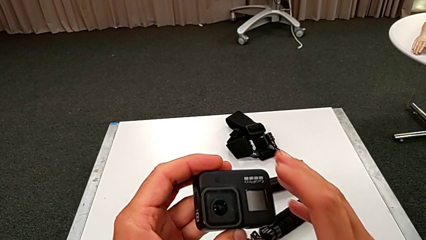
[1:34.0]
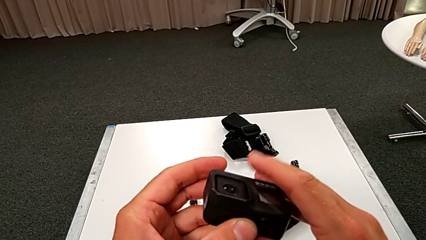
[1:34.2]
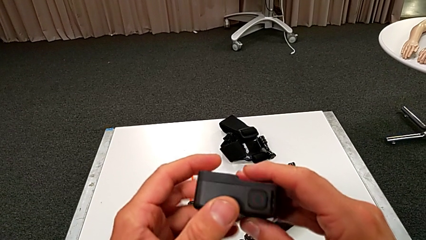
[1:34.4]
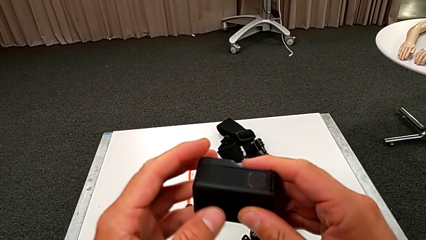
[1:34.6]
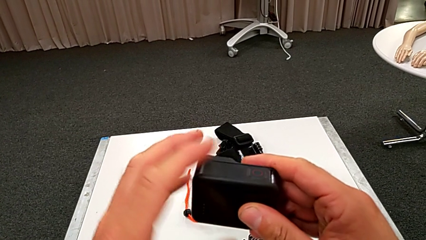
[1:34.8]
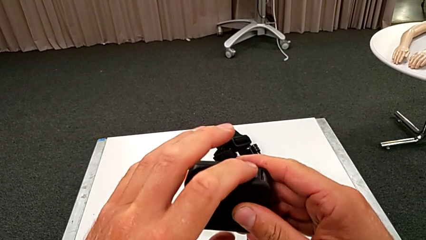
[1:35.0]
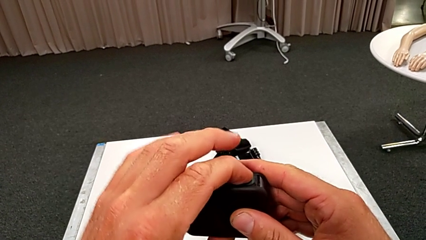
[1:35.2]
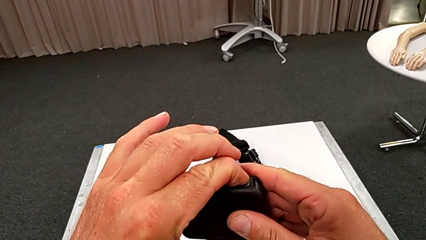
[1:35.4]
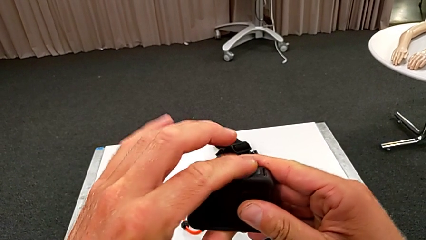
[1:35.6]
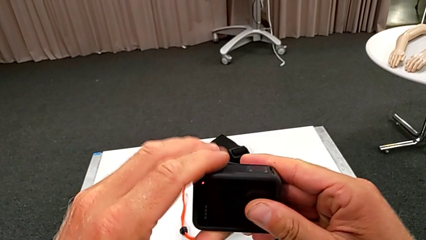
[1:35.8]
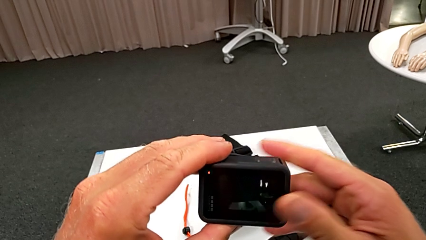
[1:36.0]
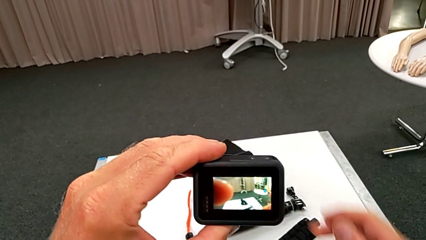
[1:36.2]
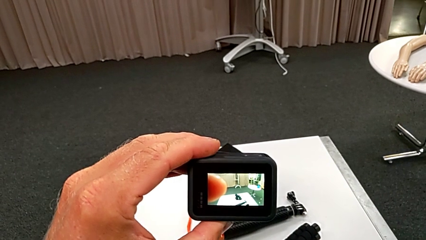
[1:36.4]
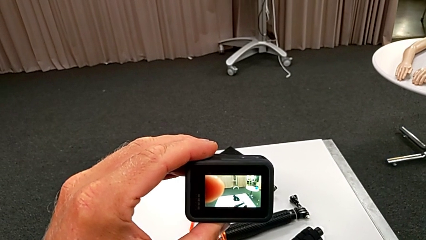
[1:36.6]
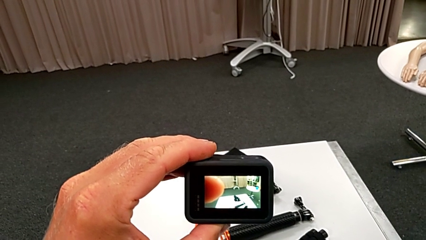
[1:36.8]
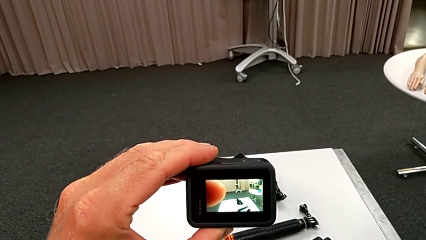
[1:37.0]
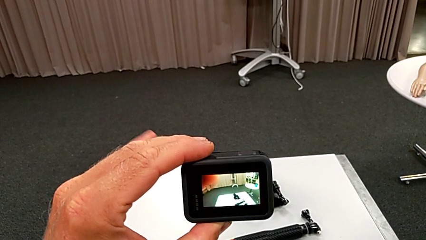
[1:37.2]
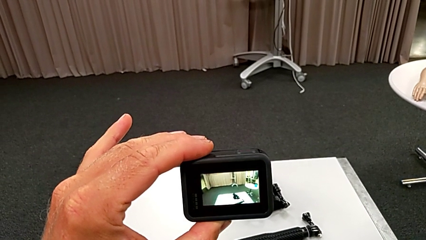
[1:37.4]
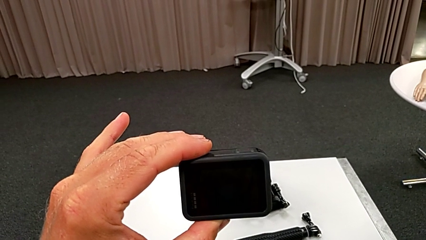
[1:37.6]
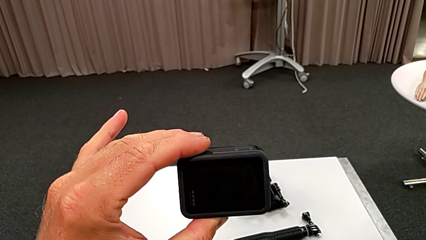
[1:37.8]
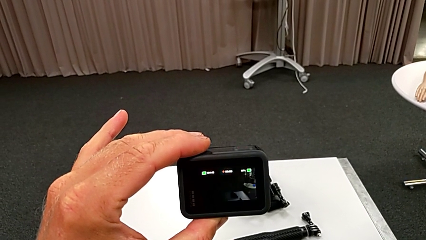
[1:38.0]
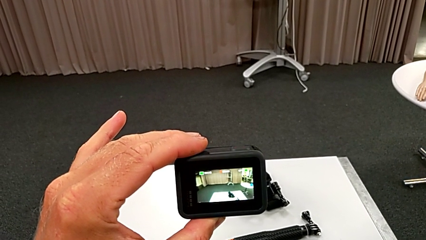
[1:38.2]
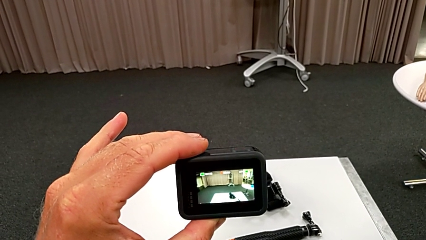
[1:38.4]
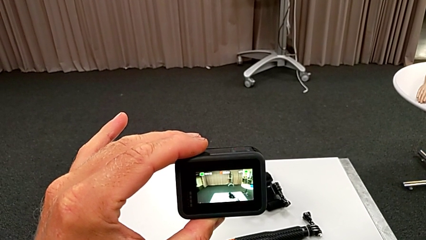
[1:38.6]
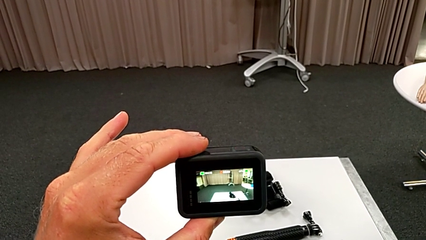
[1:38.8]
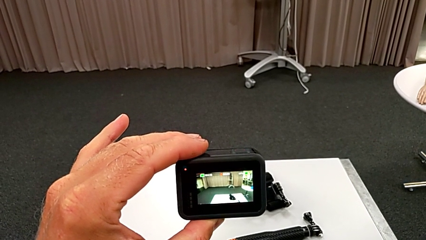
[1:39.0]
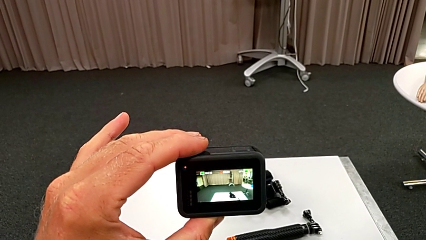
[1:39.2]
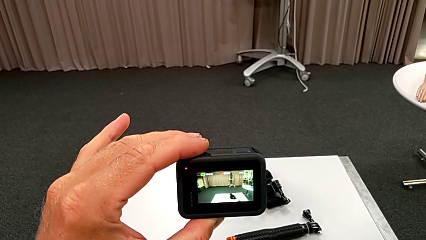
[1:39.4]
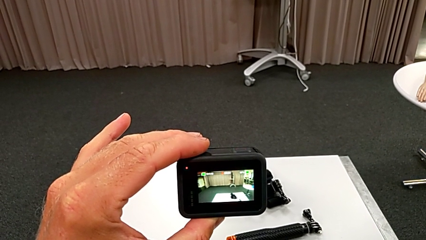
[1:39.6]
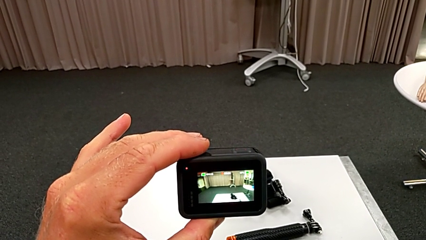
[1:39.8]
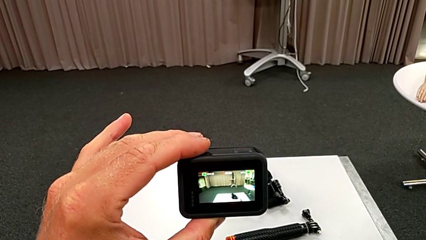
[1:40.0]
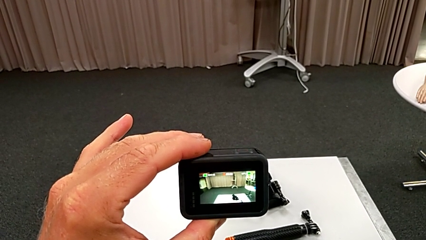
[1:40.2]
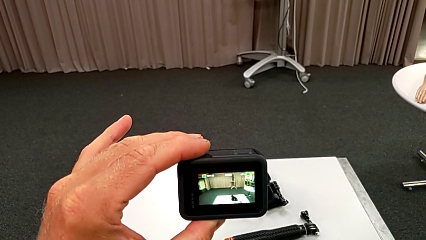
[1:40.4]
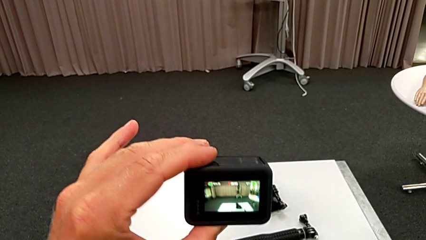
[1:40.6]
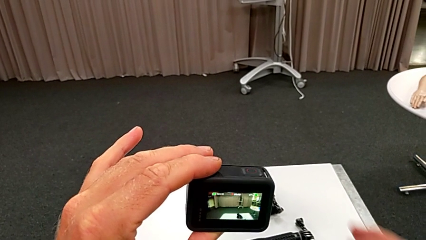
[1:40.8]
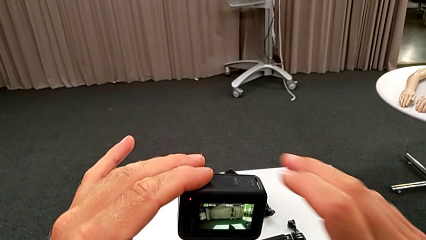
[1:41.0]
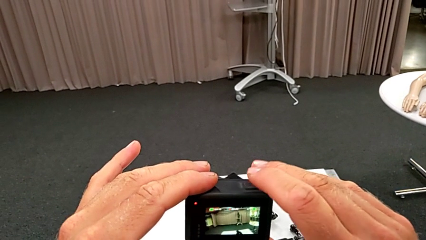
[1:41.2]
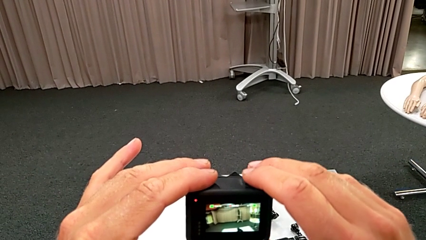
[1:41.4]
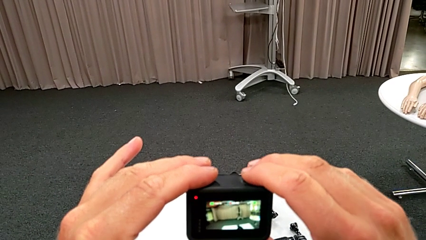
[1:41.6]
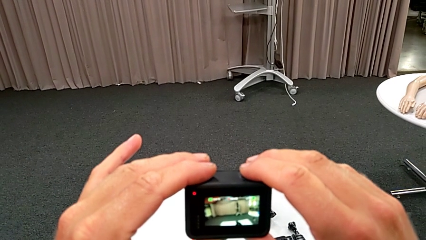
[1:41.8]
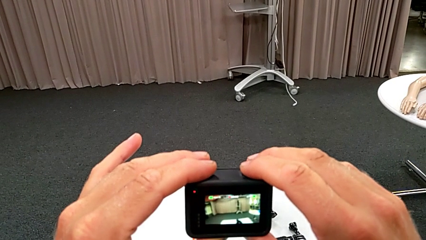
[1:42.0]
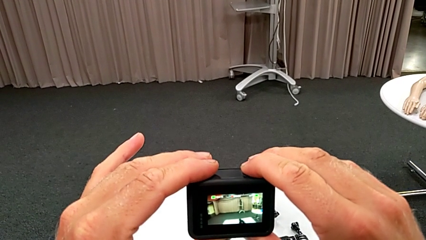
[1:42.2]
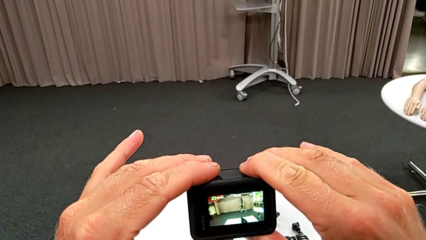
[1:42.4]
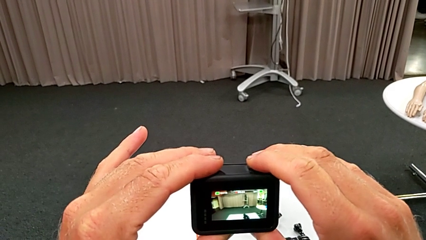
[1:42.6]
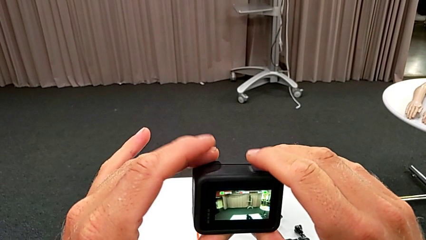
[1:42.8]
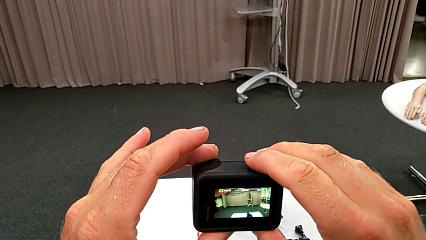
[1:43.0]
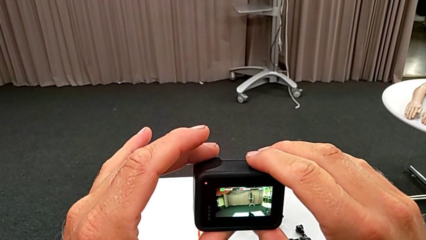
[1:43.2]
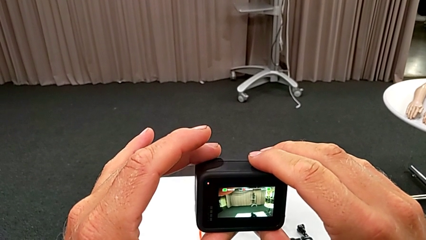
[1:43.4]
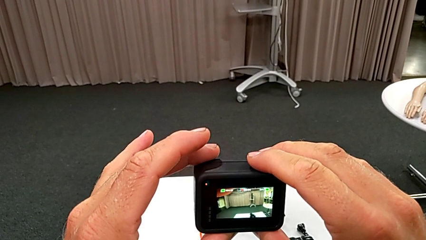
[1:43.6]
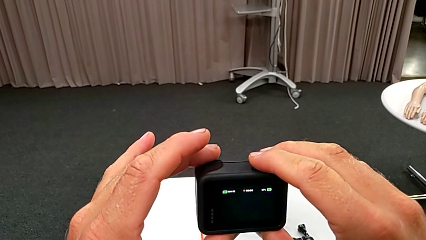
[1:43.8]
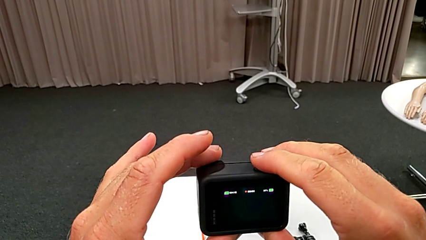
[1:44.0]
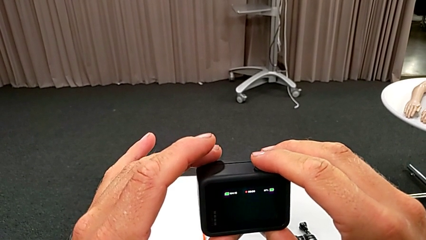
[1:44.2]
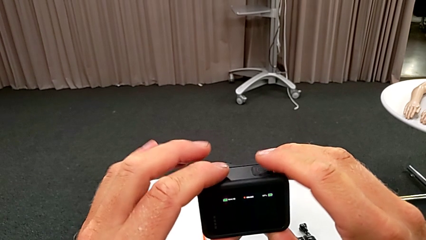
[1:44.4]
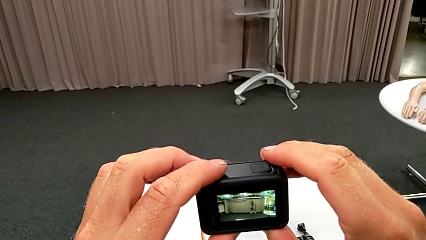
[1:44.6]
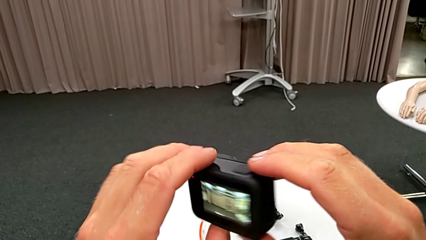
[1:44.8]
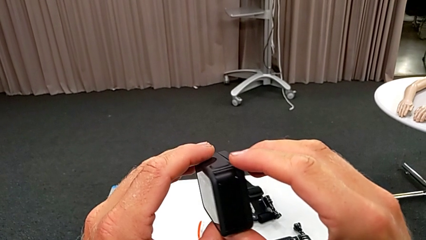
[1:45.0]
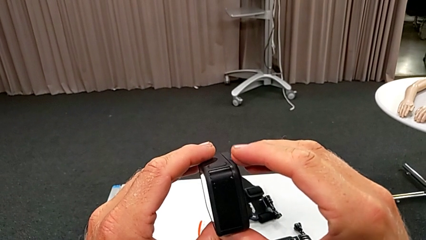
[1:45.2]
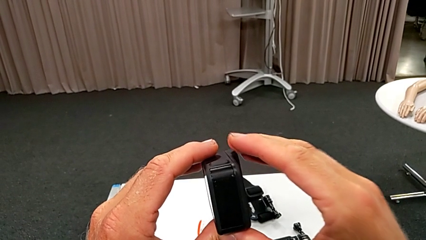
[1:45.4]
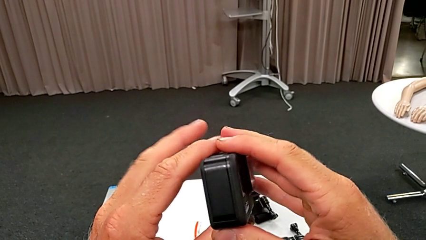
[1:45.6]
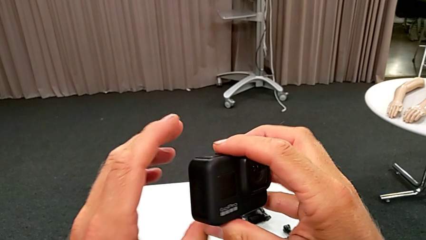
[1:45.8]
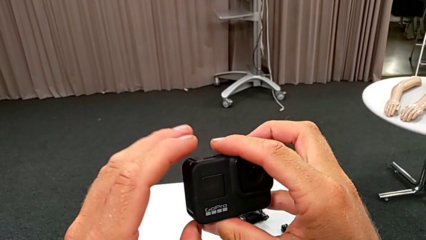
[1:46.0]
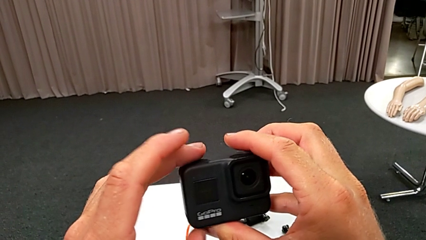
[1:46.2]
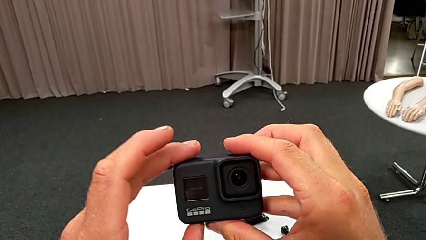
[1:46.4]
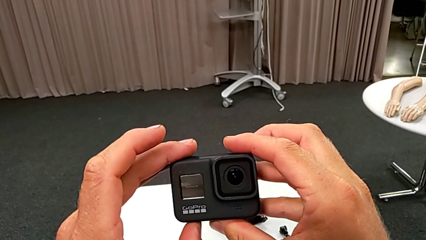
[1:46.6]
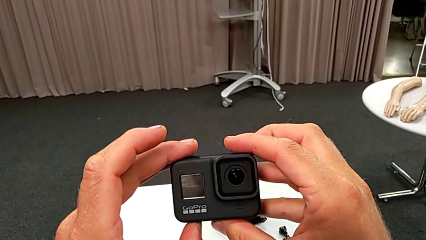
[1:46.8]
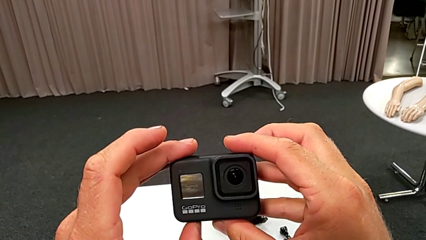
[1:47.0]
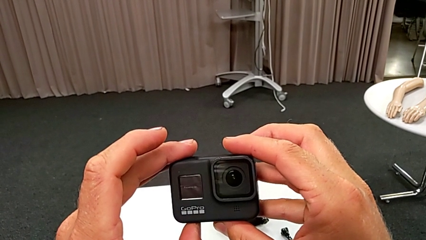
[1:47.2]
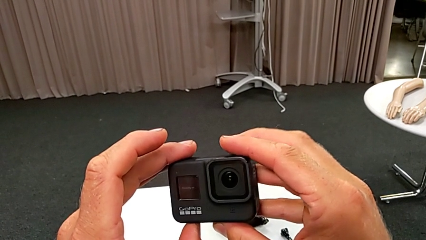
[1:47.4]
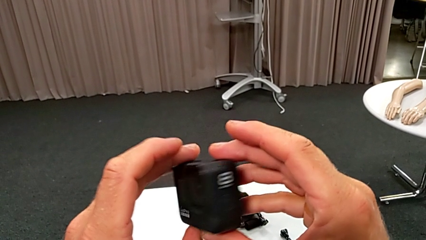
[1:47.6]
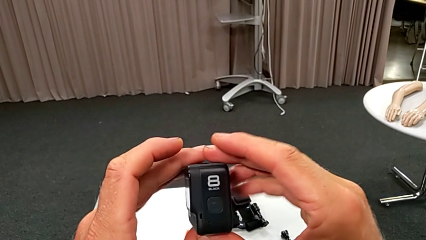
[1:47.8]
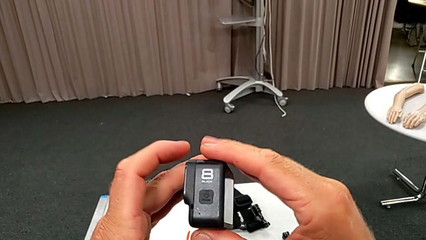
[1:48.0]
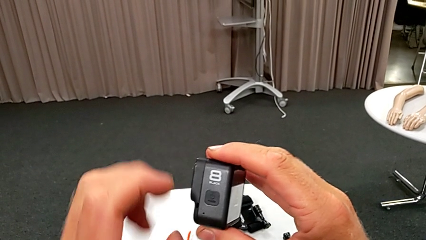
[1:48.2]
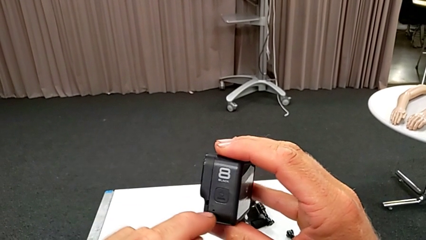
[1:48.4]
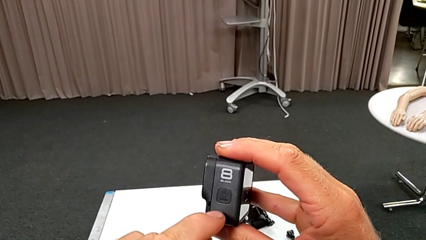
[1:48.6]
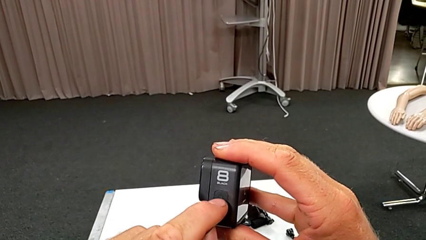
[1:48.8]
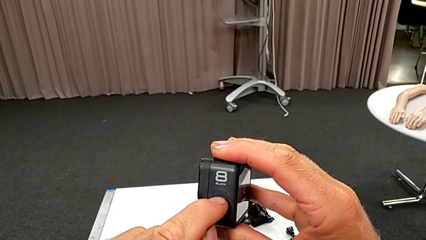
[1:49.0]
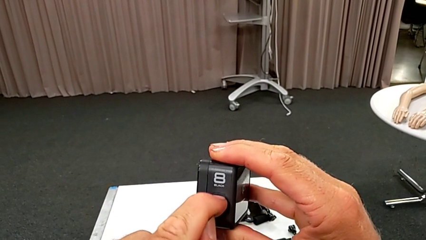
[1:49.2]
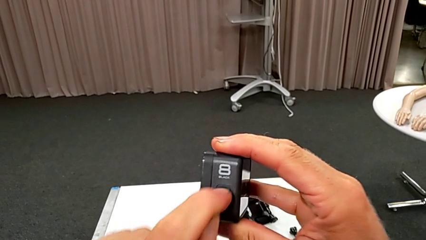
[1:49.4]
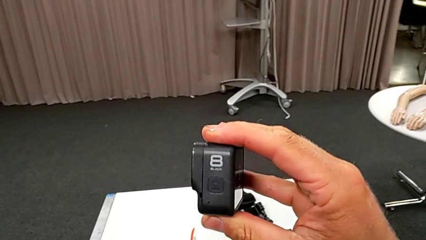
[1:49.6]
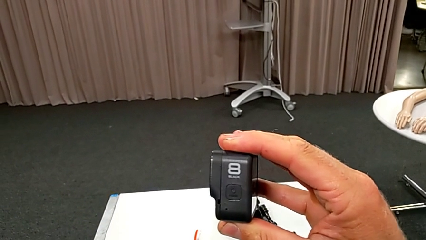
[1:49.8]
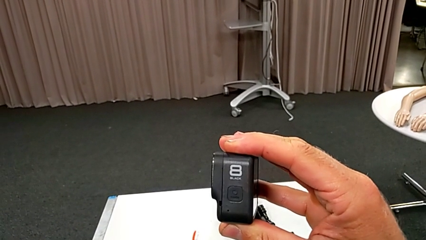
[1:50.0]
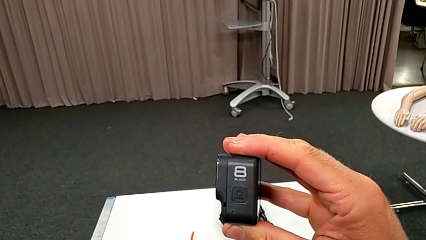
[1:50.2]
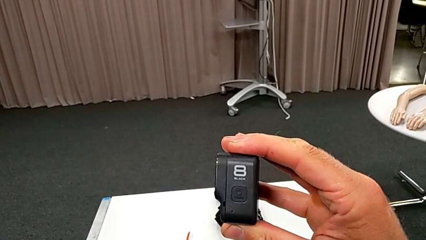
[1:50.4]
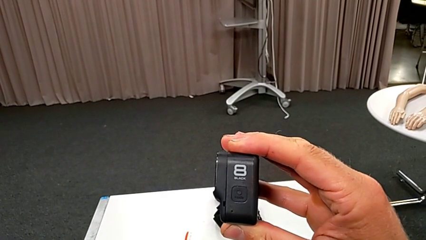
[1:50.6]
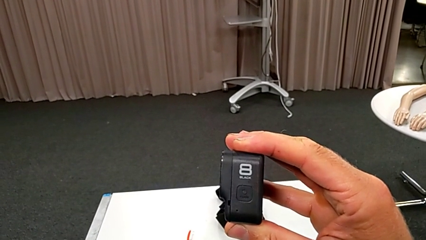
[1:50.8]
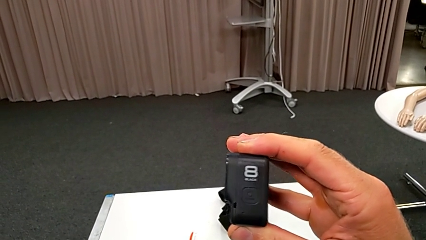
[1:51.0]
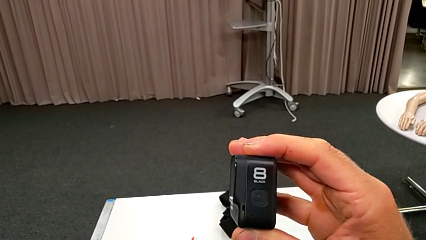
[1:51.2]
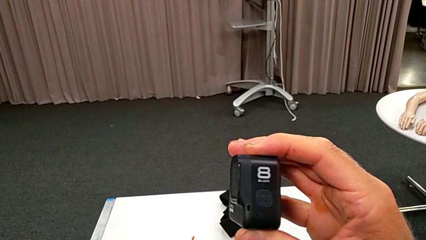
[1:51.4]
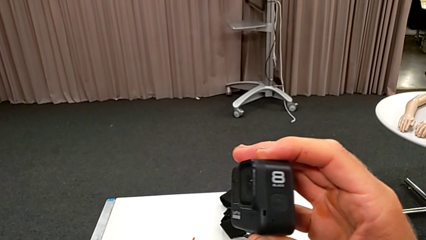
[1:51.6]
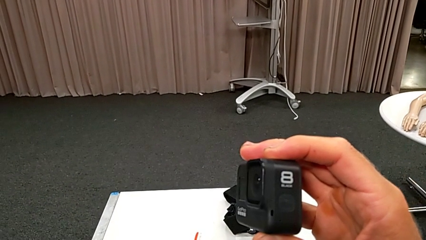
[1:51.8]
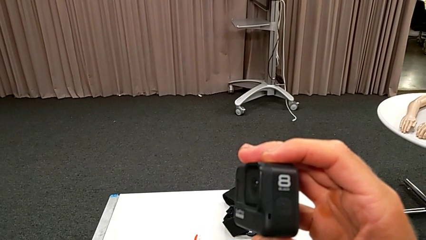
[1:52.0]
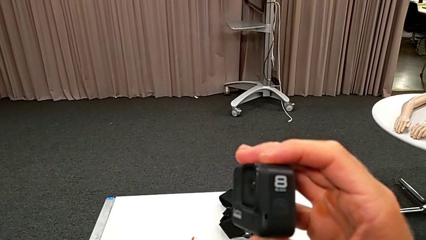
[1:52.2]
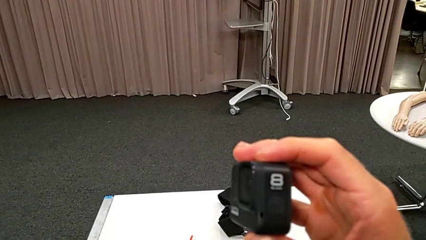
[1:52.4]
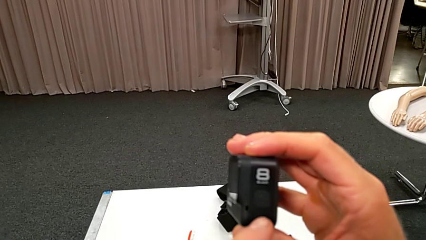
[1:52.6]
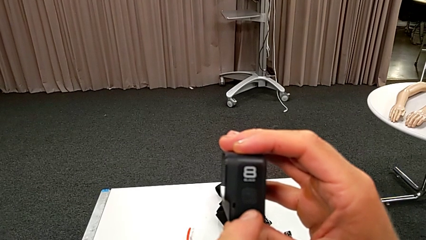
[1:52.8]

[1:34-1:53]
The camera wearer is turning on their GoPro. They wrongly press the top button, hold the GoPro, grab it, wrongly press the top button, turn the GoPro and press the left button.
